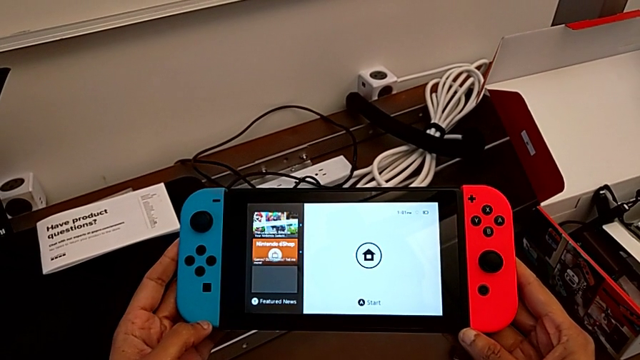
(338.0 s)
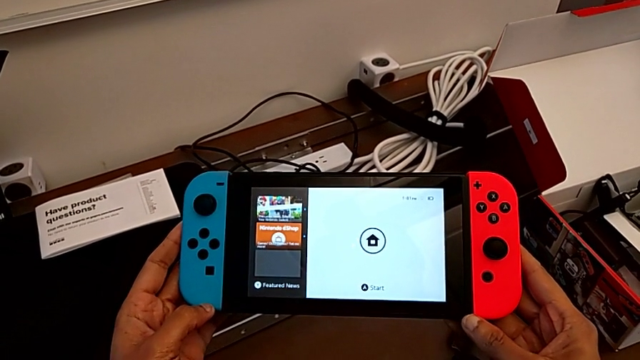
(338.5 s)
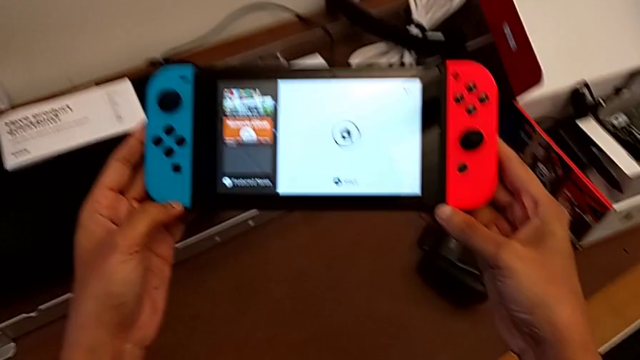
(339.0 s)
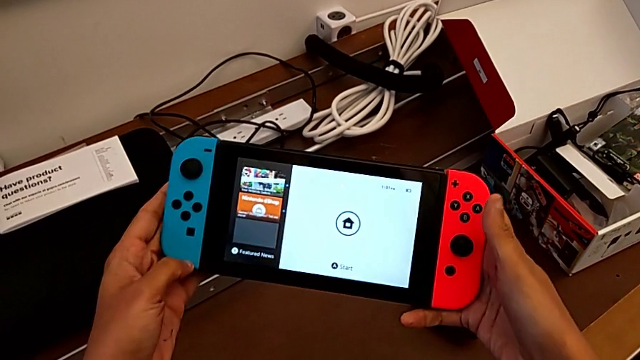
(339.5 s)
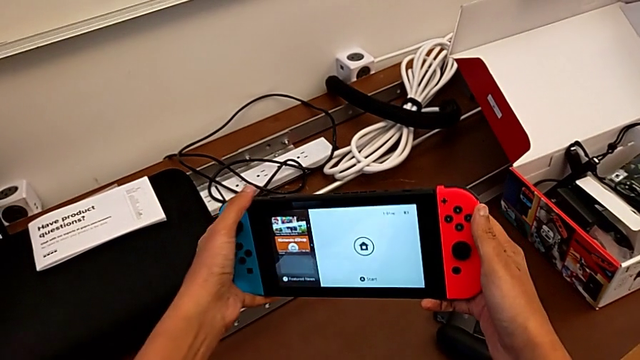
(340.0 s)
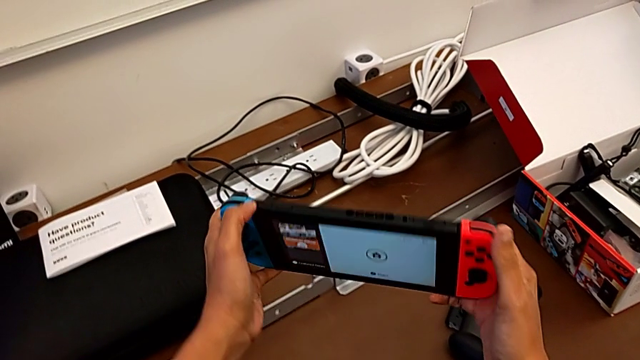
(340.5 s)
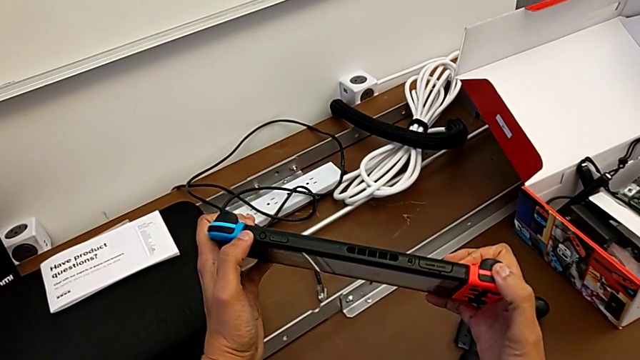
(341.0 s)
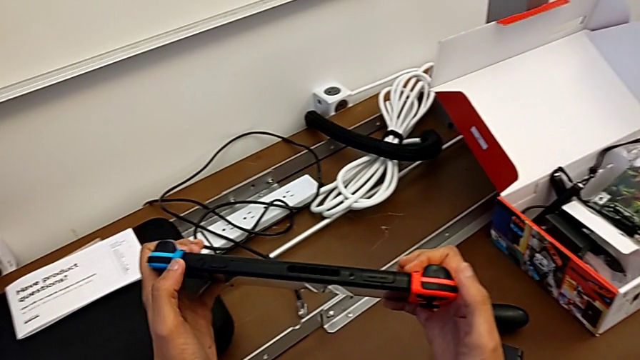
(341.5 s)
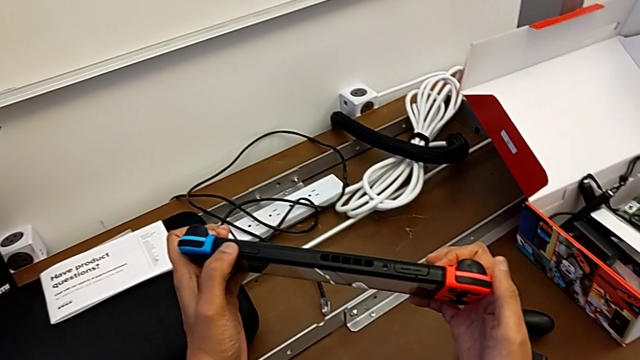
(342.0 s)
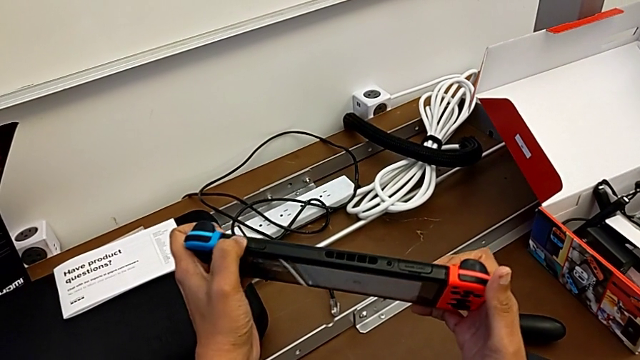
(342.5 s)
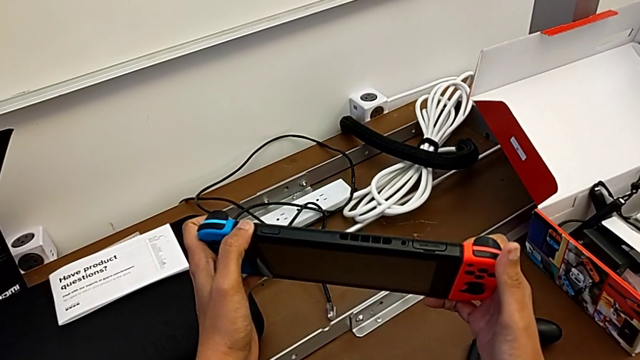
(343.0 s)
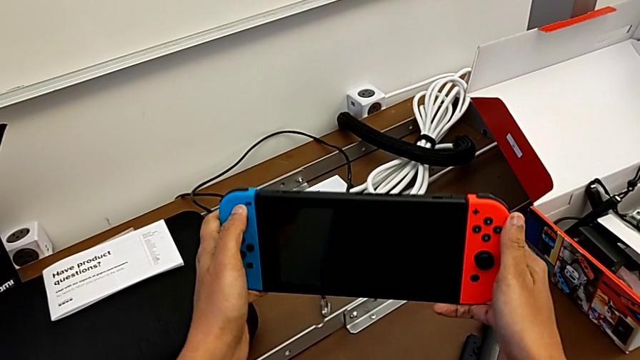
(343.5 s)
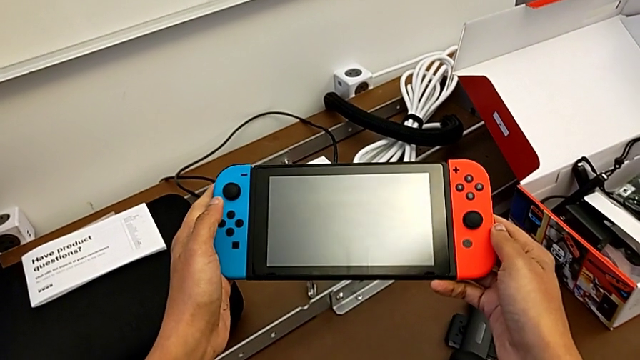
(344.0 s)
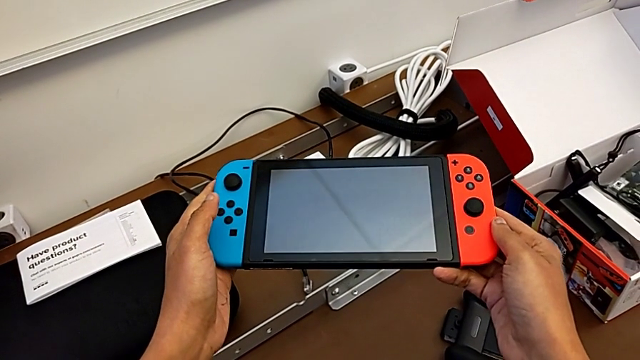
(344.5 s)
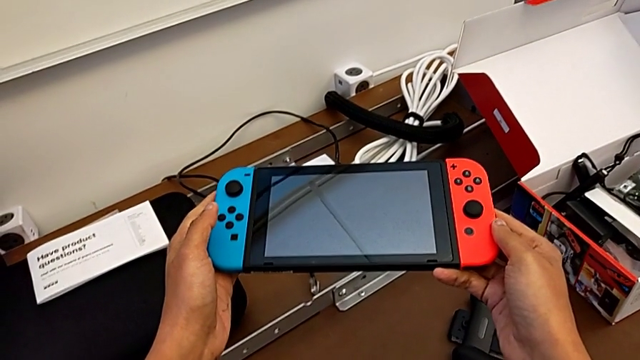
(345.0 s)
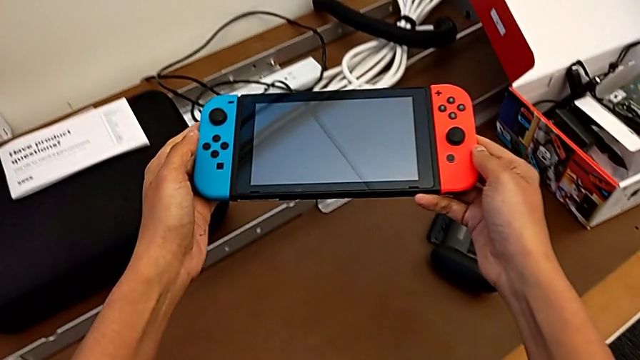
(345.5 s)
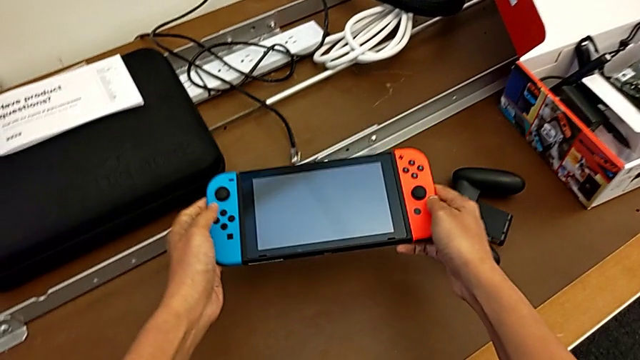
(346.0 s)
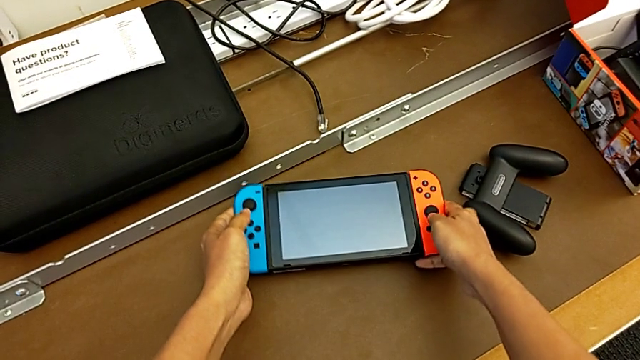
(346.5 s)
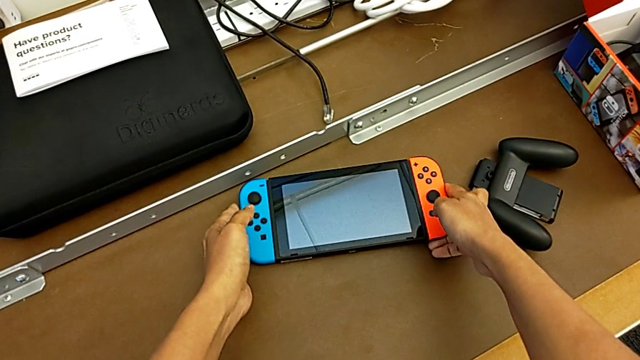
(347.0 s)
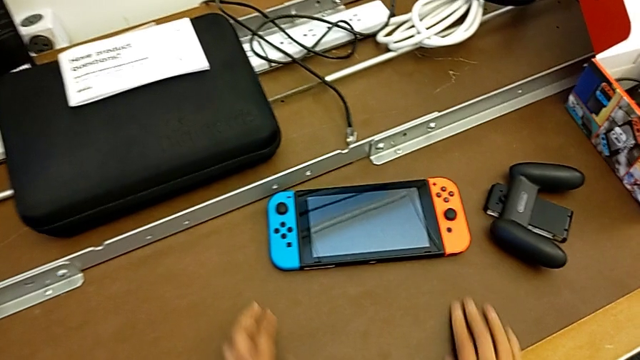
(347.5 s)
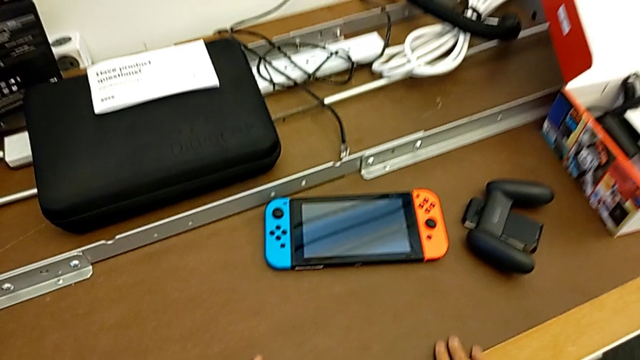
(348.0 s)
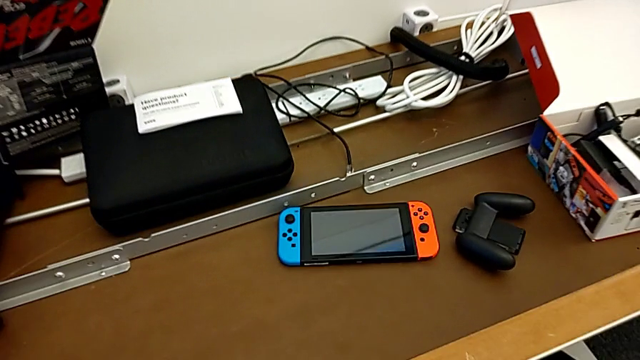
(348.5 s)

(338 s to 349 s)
The camera wearer turns off the Nintendo Switch. They rotate the Nintendo Switch twice and place it.
